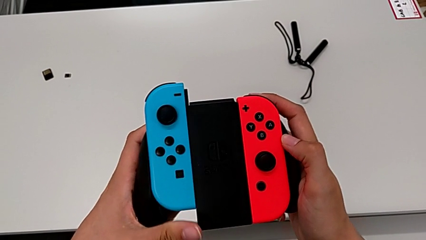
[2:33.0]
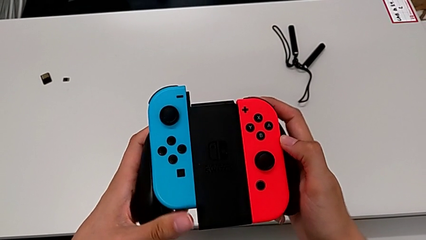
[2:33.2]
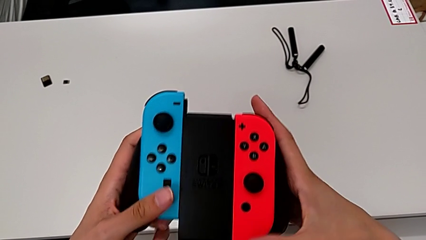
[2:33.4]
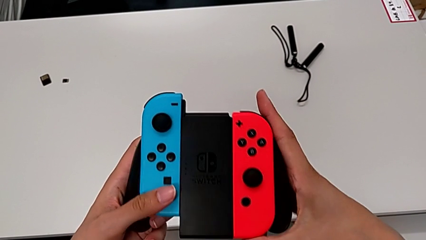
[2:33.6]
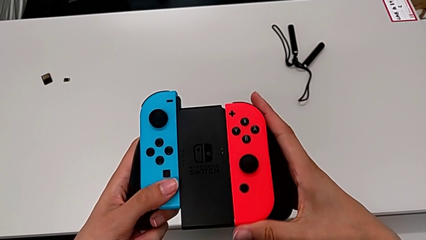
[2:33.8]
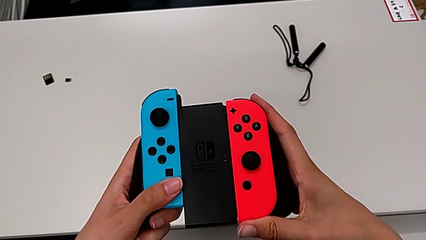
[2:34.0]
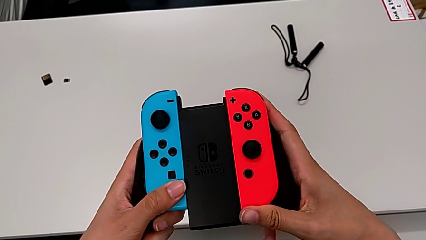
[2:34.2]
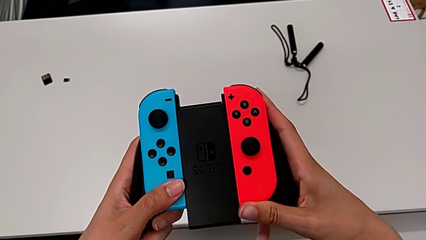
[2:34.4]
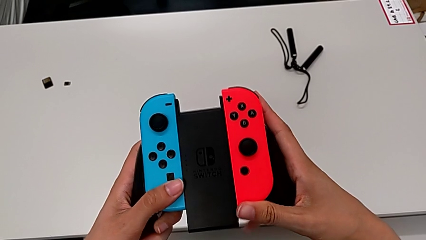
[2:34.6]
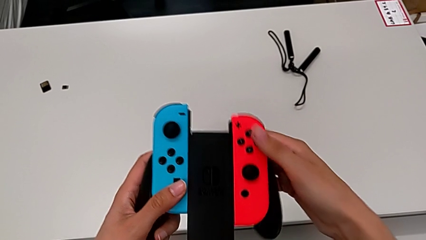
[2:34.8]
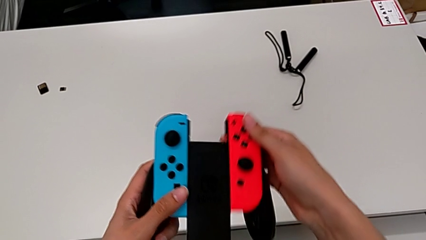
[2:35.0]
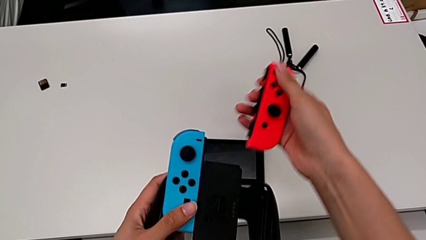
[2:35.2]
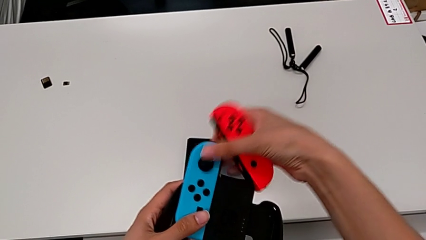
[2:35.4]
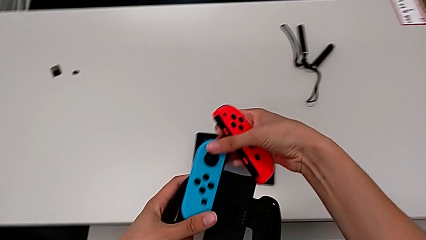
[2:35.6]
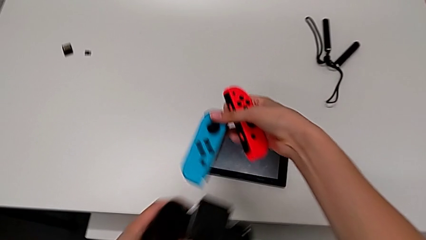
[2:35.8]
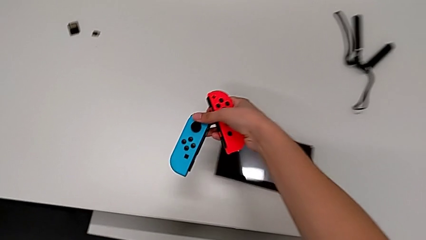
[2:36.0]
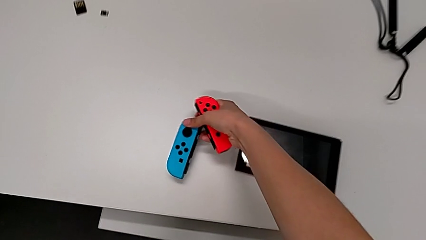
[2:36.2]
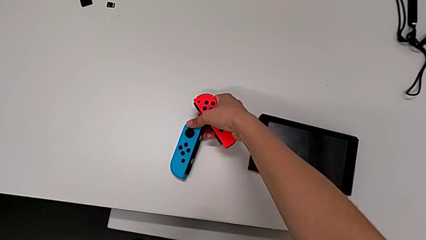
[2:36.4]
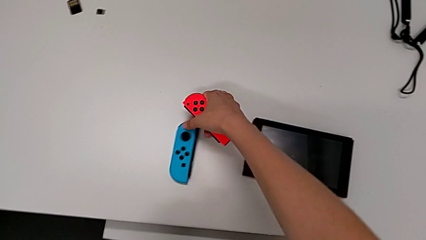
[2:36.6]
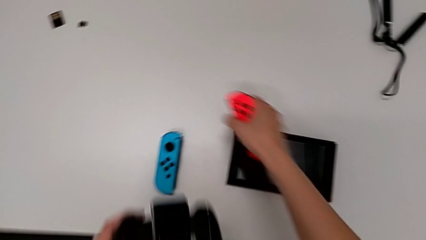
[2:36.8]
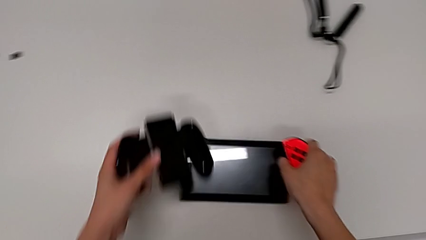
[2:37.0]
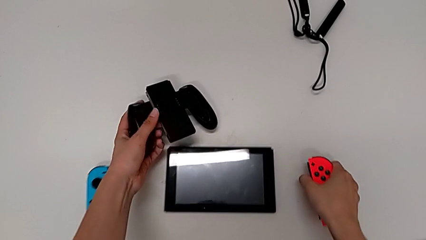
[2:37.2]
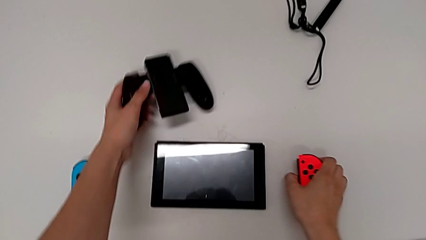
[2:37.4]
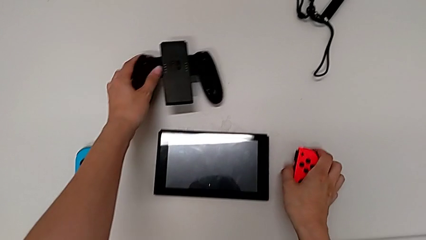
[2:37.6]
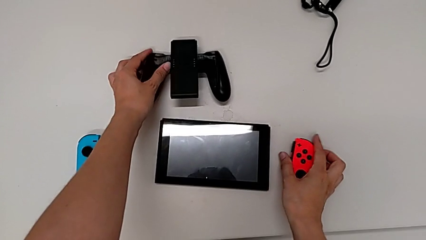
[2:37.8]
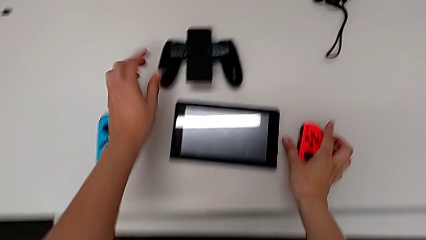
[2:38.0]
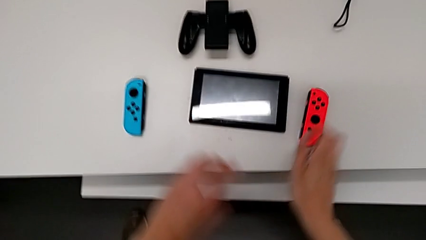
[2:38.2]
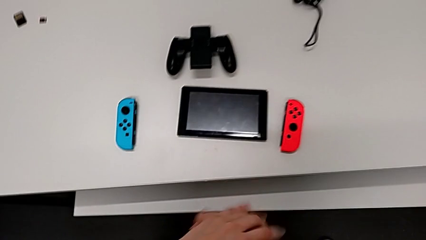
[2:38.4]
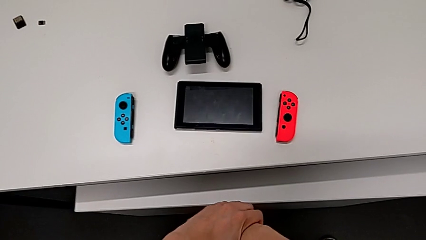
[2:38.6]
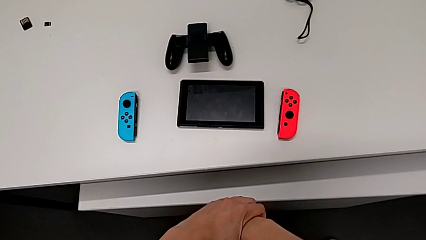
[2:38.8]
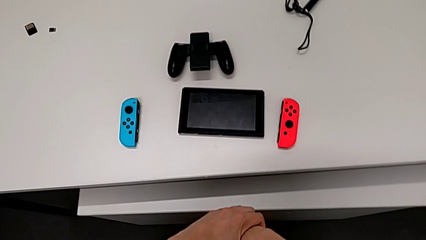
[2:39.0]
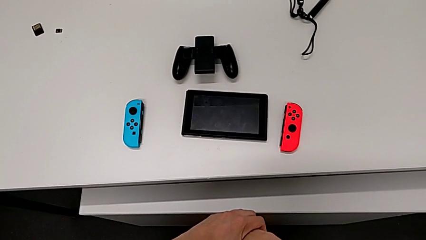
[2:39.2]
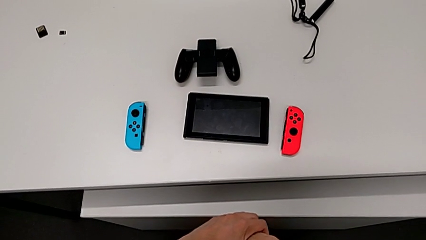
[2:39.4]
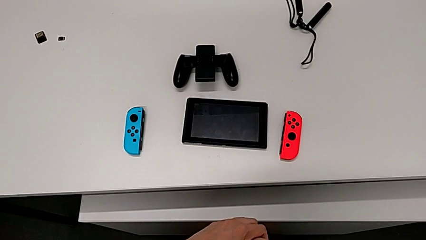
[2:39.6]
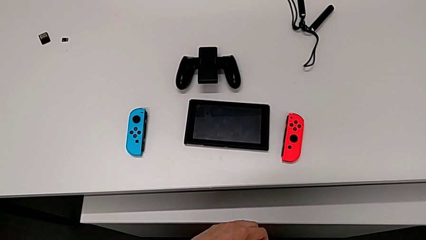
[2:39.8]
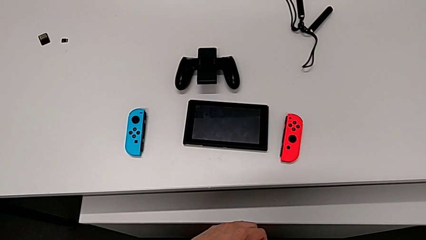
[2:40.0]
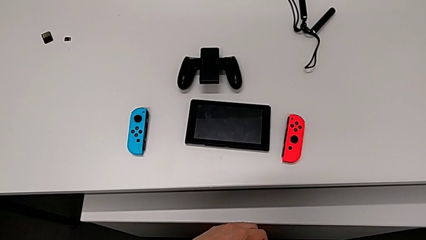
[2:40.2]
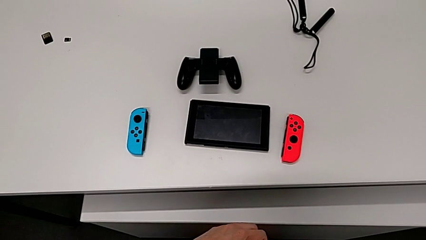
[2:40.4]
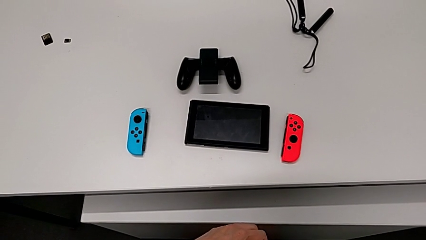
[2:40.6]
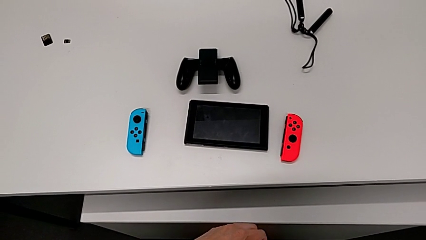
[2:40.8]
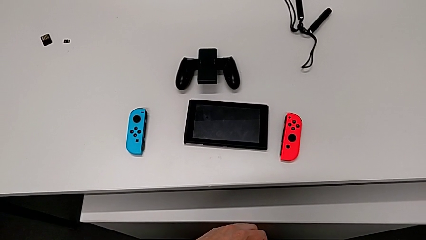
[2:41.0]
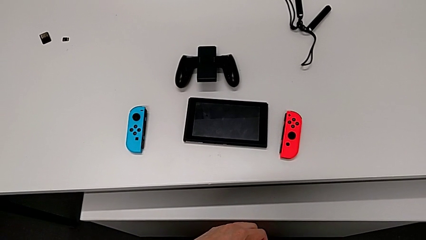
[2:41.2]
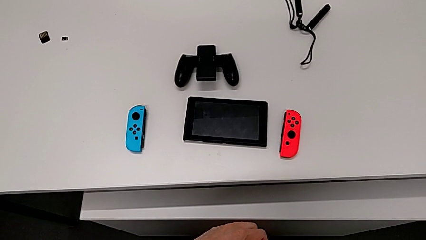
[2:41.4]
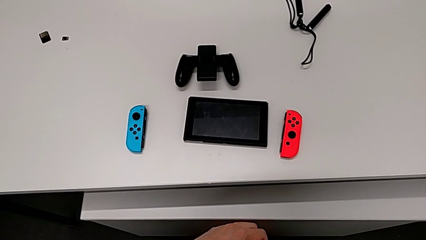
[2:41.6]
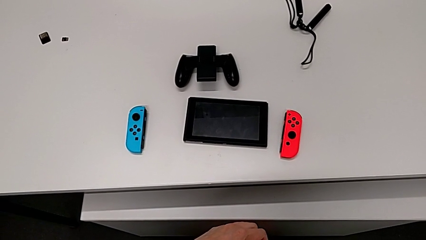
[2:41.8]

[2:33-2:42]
The camera wearer is removing the Joy-Cons from the comfort grip. They push the red Joy-Con controller, withdraw it, withdraw the blue Joy-Con controller, place it, place the comfort grip and place the red Joy-Con controller.

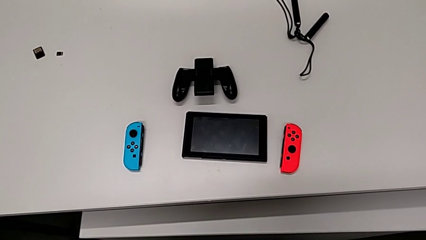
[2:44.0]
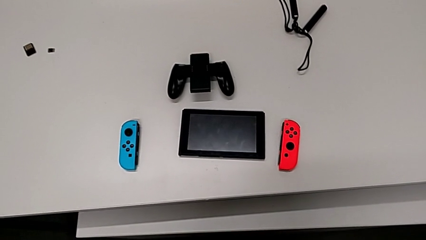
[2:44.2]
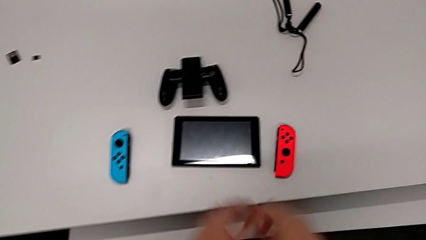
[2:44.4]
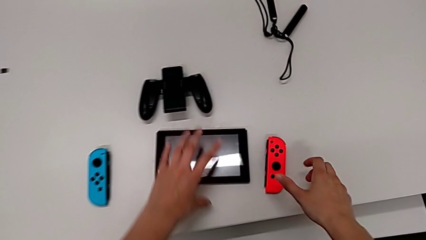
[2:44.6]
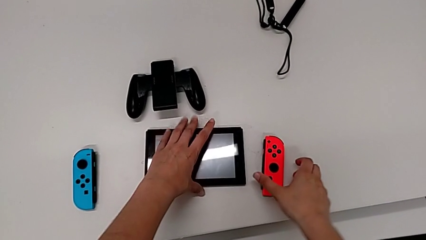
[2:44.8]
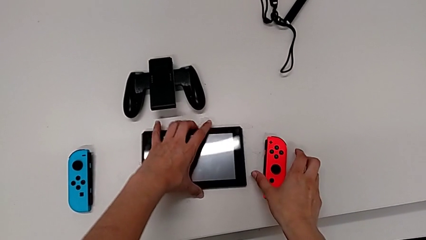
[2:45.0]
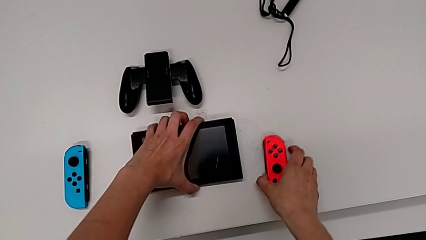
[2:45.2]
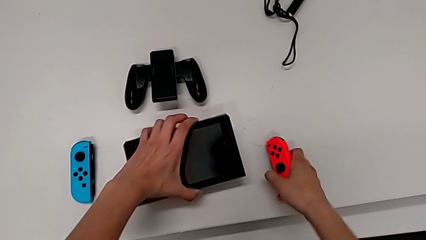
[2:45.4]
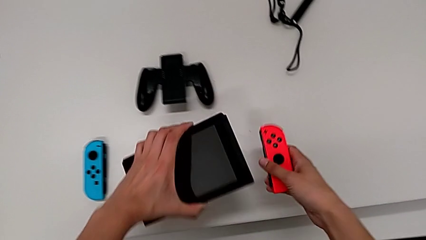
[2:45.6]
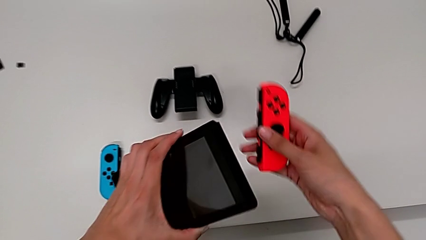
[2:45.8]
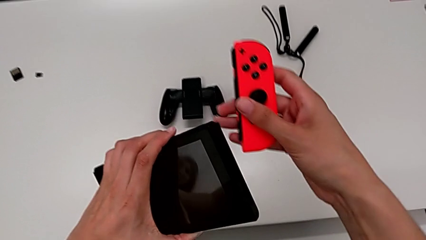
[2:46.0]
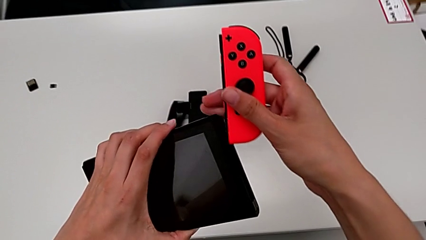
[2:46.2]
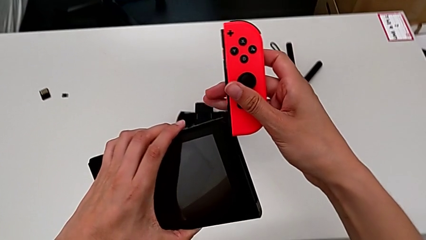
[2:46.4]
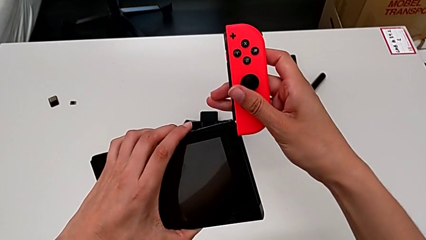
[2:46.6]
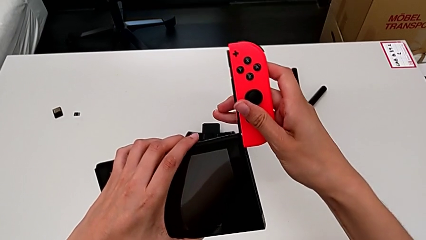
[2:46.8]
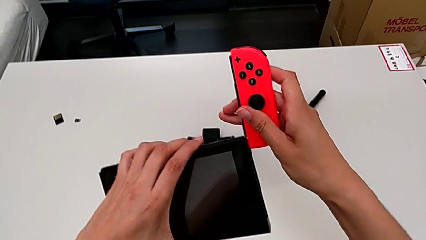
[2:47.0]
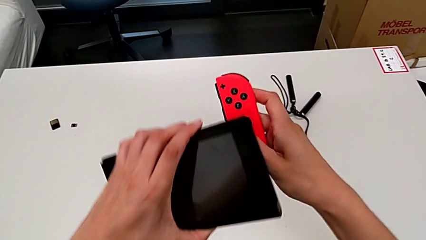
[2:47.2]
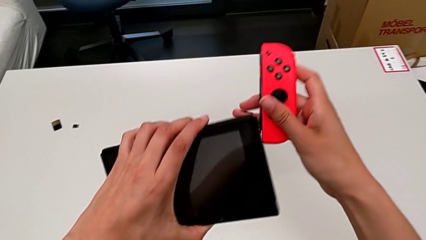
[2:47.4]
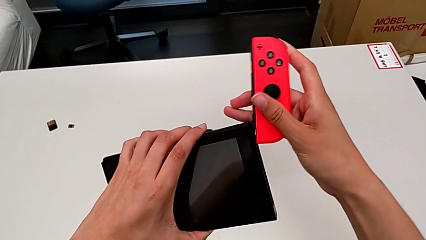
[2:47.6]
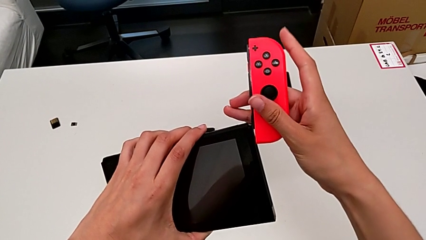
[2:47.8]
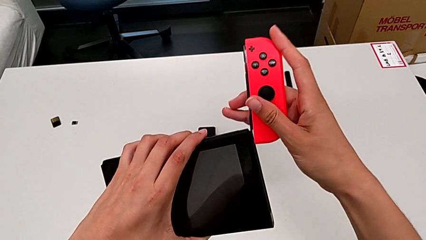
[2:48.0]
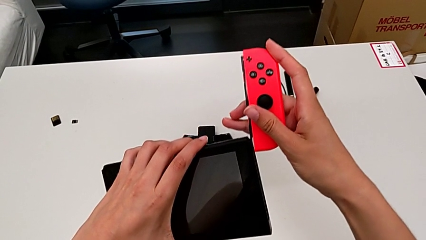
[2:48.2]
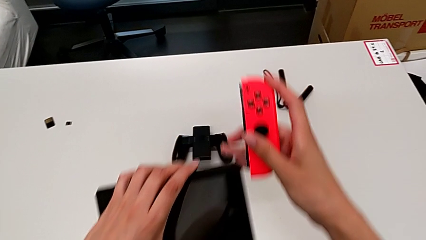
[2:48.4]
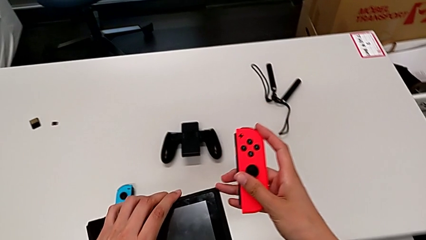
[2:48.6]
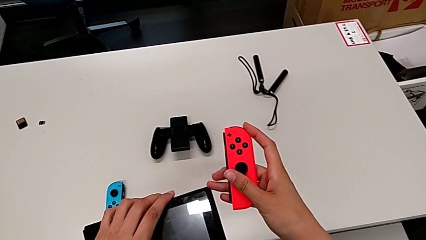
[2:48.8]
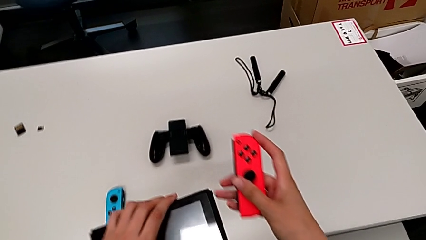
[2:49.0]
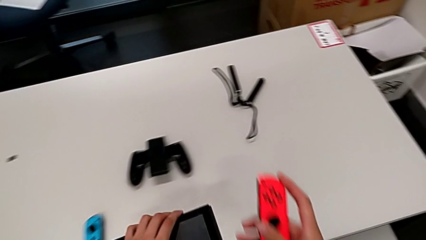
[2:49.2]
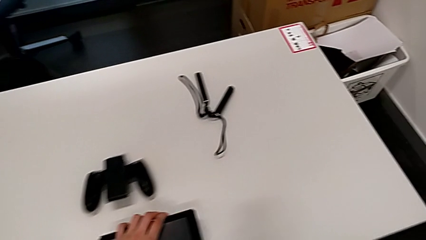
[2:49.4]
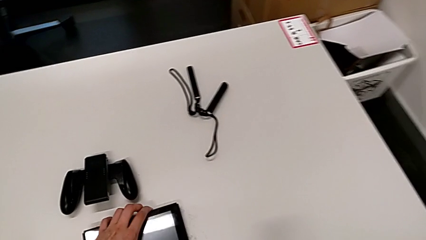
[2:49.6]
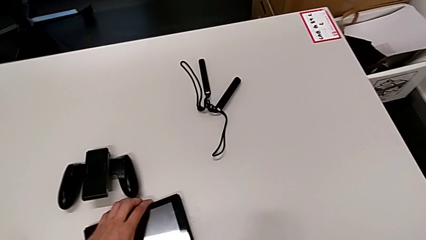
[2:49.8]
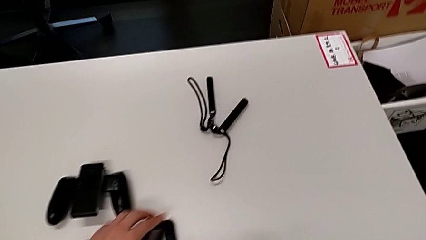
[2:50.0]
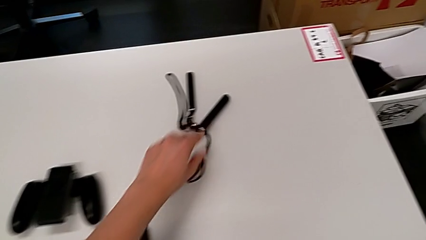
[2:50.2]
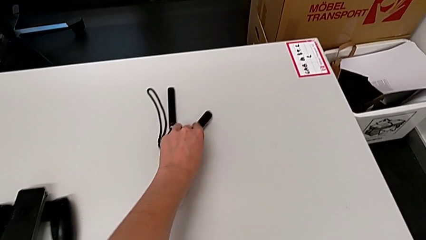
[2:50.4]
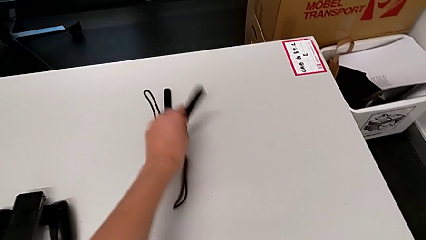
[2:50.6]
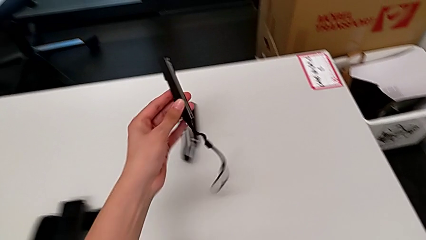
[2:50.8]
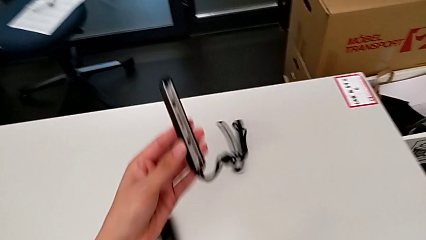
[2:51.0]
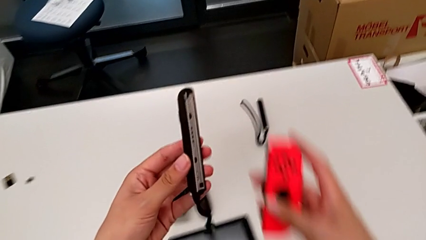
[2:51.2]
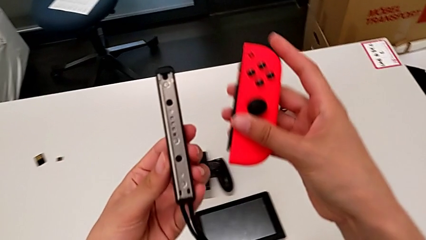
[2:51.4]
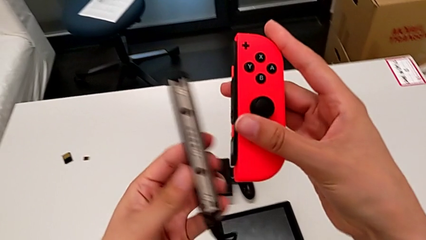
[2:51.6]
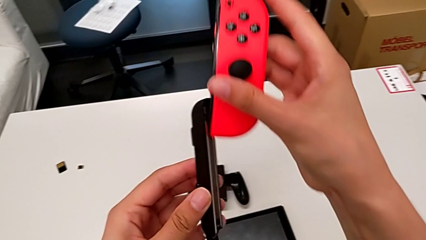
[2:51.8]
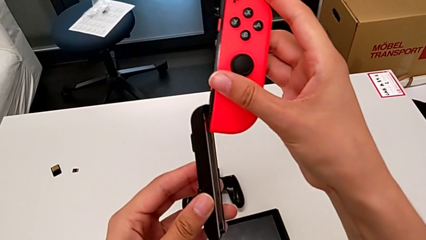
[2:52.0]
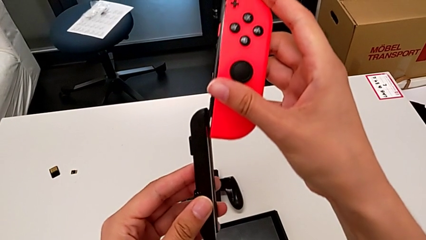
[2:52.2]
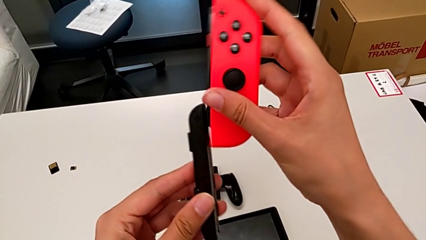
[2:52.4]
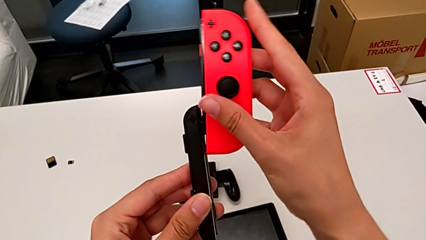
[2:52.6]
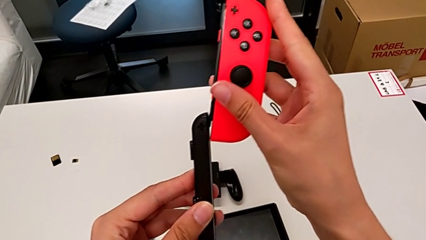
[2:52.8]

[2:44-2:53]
The camera wearer is inserting the controllers into the Joy-Con's mode. They wrongly lift the red Joy-Con controller with the right hand, lift the Nintendo Switch with the left hand and align the red Joy-Con controller with the right hand. They insert it, failing to align them properly so they don't unite in the end. They place the Nintendo Switch, grab the first Joy-Con strap and lift it twice, all with the left hand, and align the red Joy-Con controller.
